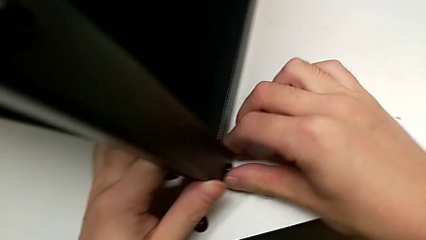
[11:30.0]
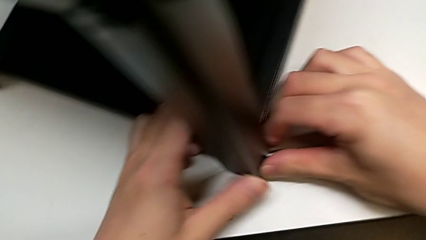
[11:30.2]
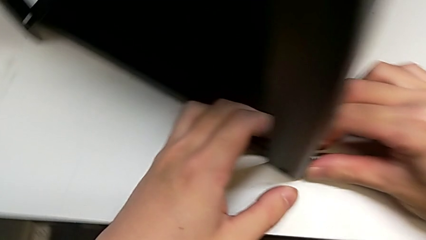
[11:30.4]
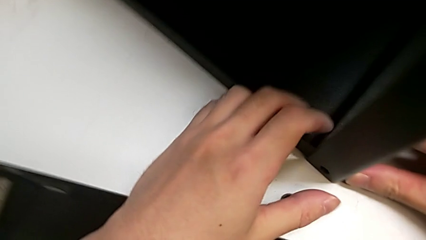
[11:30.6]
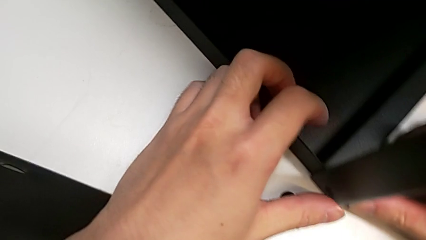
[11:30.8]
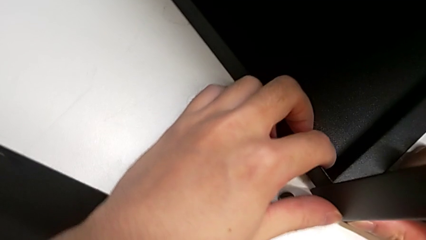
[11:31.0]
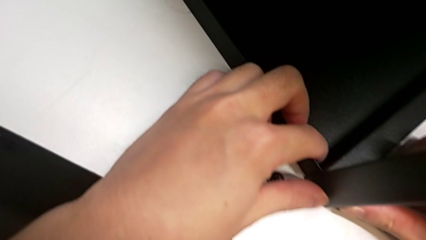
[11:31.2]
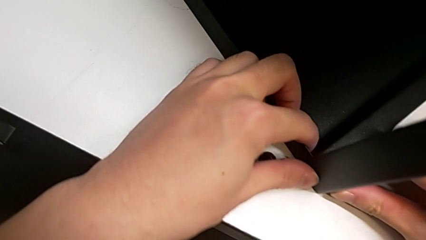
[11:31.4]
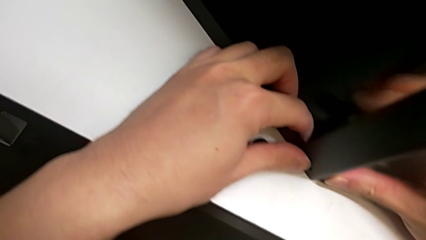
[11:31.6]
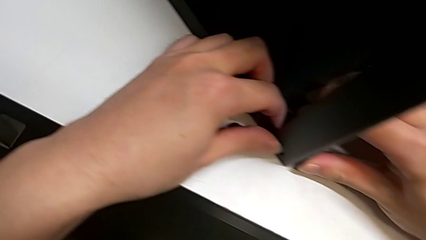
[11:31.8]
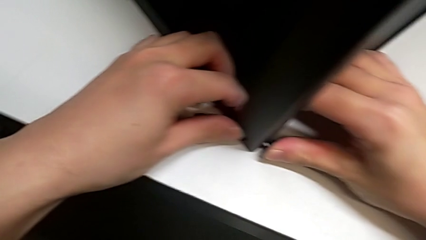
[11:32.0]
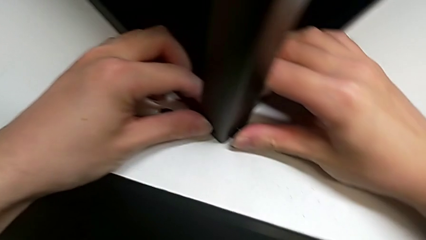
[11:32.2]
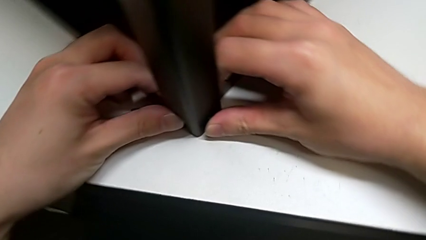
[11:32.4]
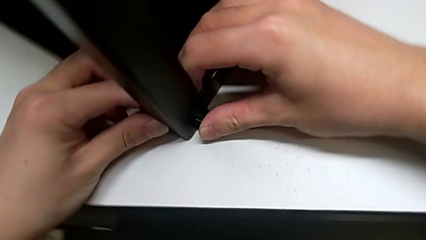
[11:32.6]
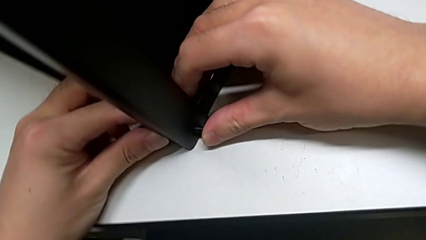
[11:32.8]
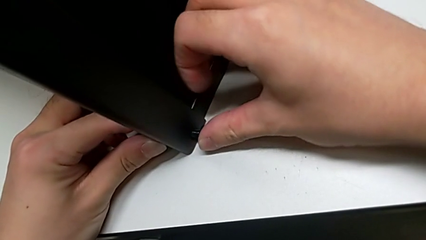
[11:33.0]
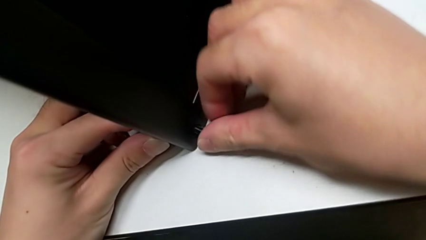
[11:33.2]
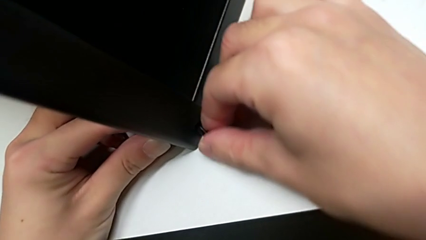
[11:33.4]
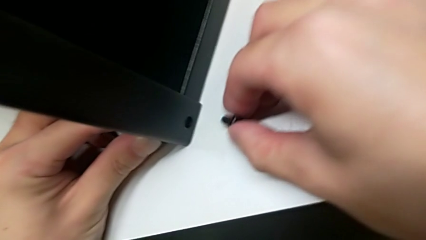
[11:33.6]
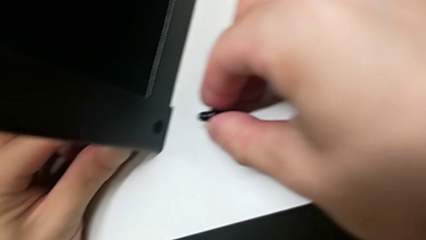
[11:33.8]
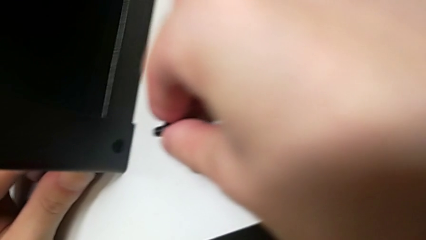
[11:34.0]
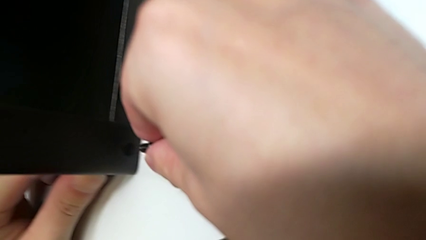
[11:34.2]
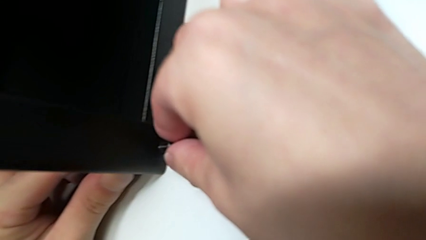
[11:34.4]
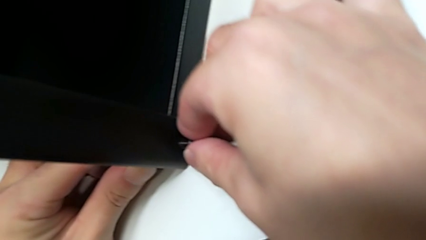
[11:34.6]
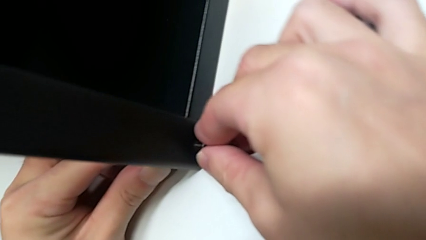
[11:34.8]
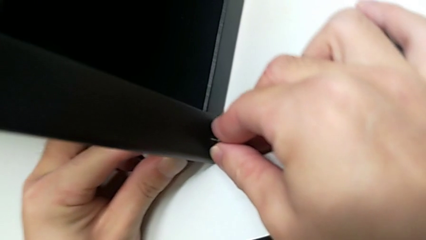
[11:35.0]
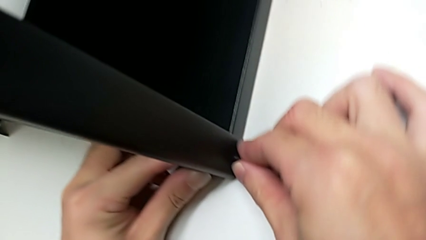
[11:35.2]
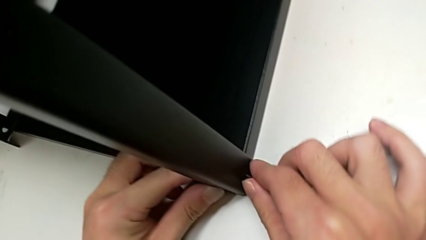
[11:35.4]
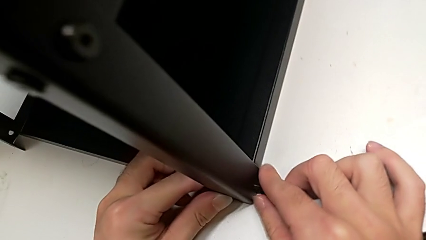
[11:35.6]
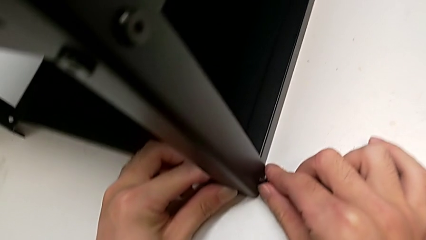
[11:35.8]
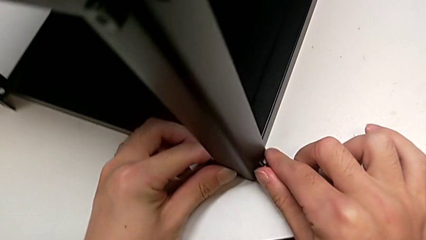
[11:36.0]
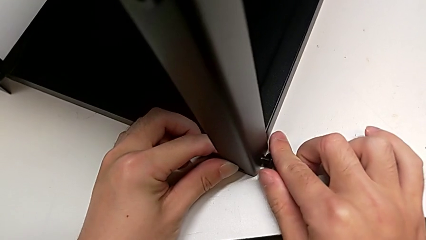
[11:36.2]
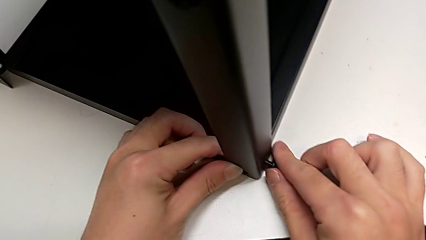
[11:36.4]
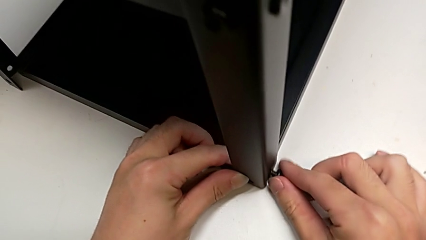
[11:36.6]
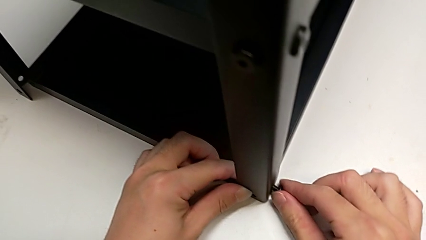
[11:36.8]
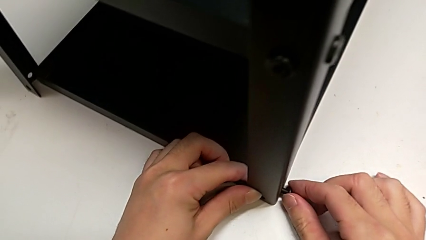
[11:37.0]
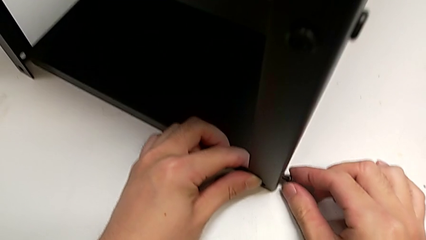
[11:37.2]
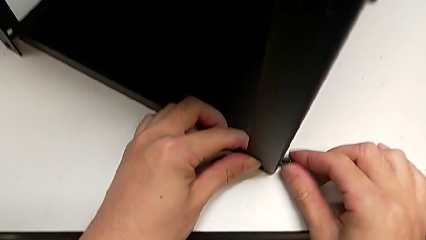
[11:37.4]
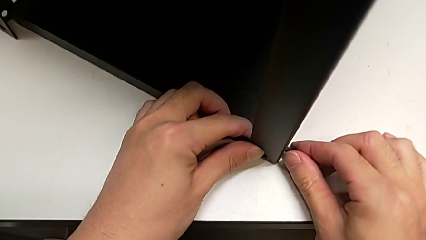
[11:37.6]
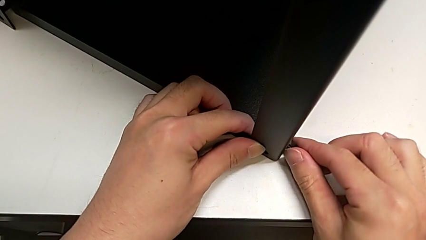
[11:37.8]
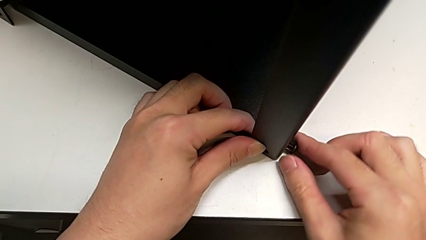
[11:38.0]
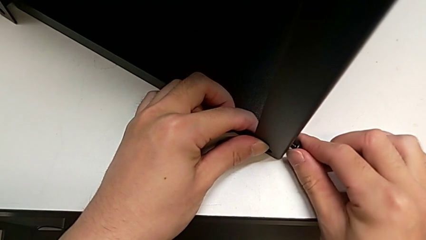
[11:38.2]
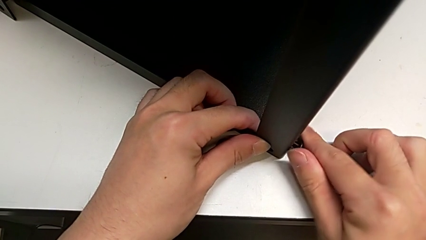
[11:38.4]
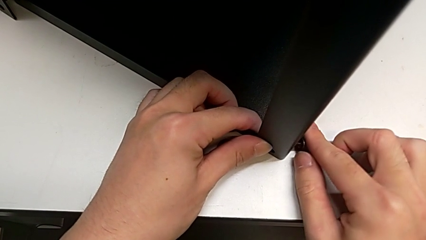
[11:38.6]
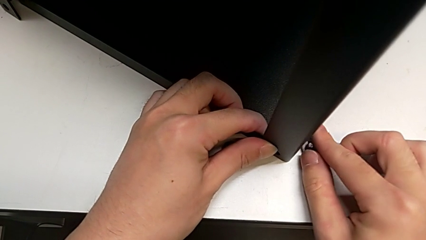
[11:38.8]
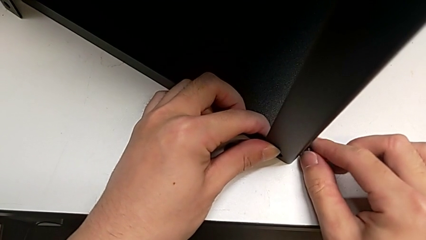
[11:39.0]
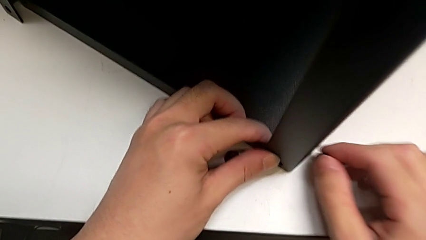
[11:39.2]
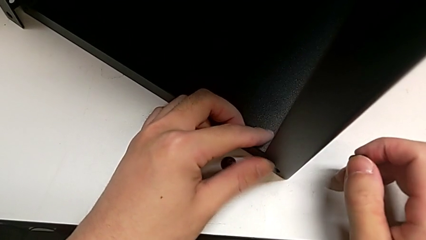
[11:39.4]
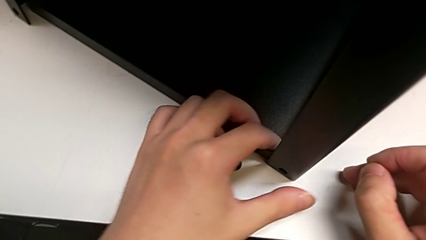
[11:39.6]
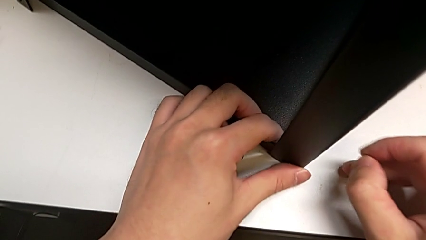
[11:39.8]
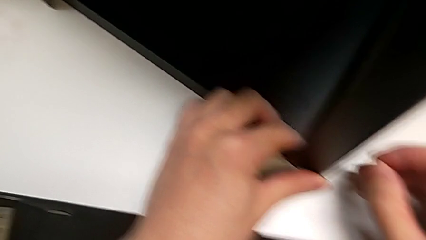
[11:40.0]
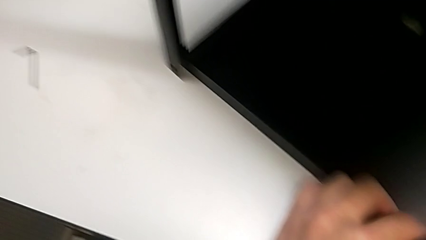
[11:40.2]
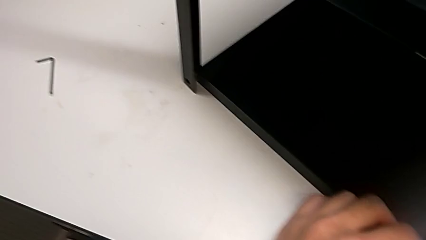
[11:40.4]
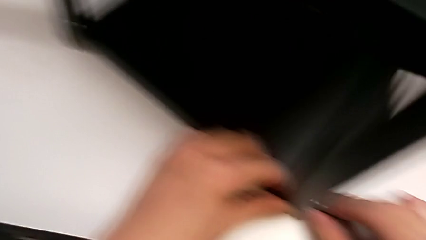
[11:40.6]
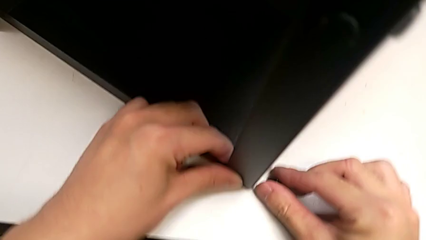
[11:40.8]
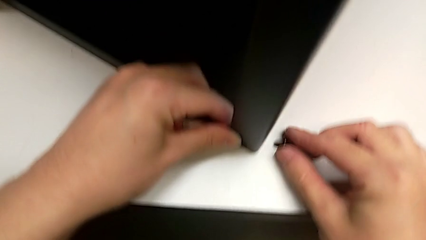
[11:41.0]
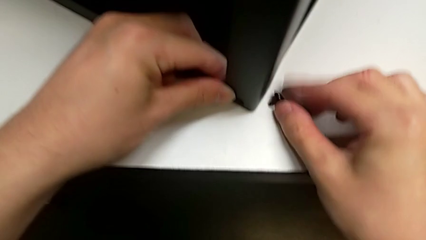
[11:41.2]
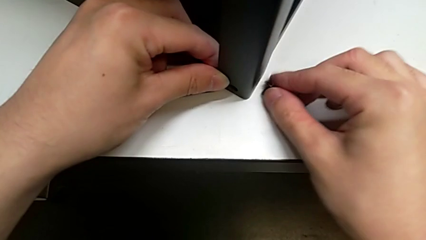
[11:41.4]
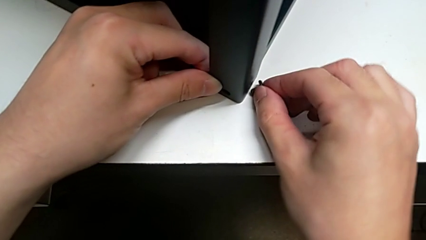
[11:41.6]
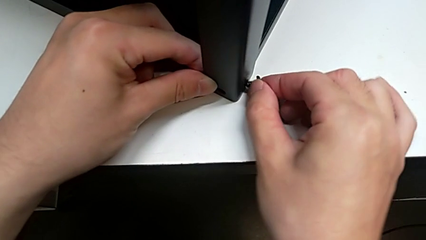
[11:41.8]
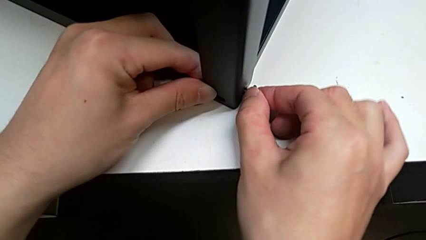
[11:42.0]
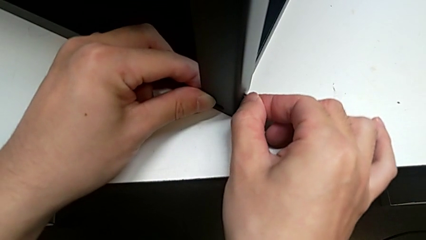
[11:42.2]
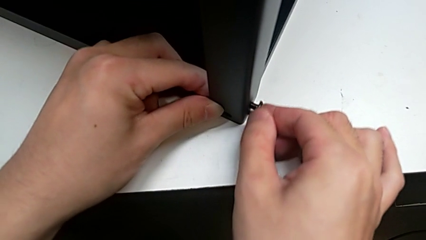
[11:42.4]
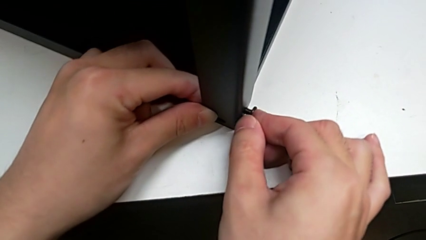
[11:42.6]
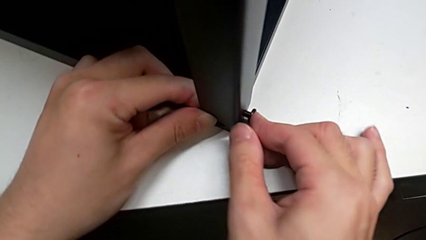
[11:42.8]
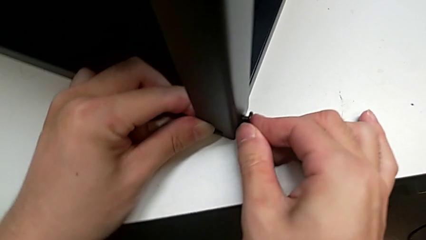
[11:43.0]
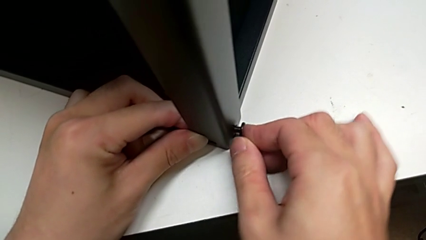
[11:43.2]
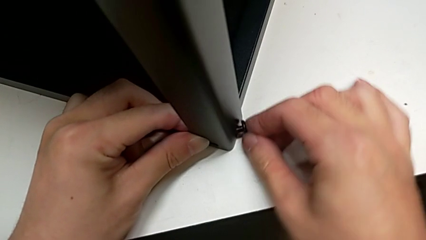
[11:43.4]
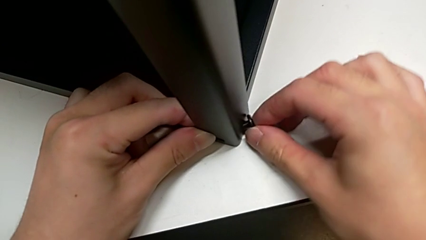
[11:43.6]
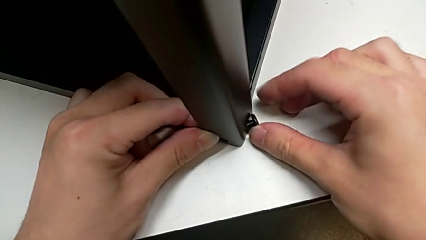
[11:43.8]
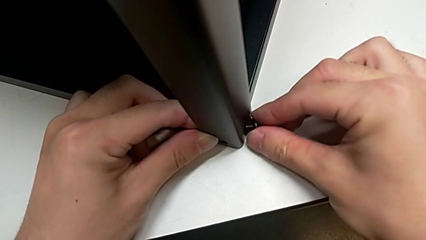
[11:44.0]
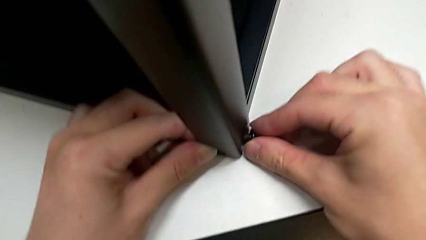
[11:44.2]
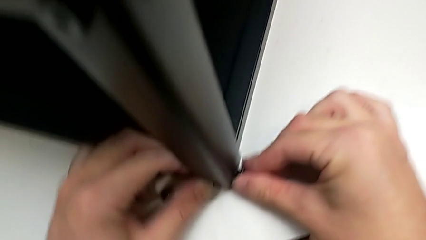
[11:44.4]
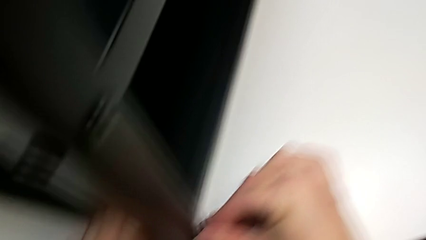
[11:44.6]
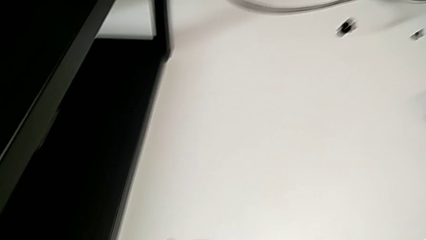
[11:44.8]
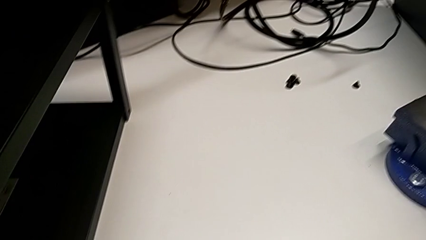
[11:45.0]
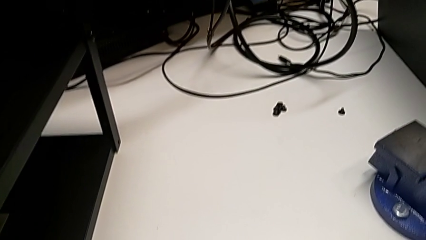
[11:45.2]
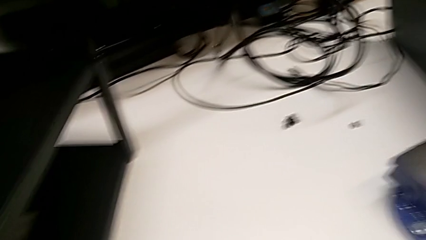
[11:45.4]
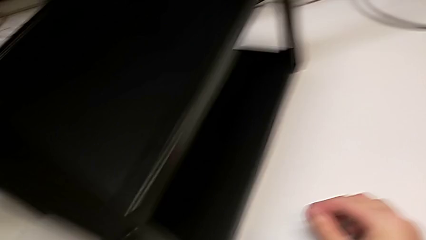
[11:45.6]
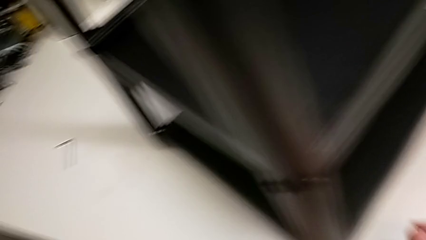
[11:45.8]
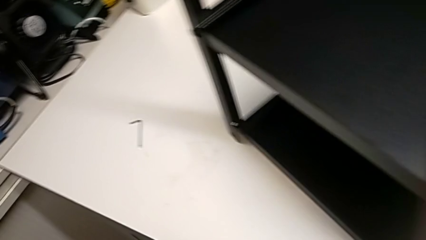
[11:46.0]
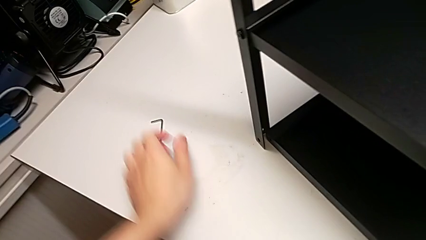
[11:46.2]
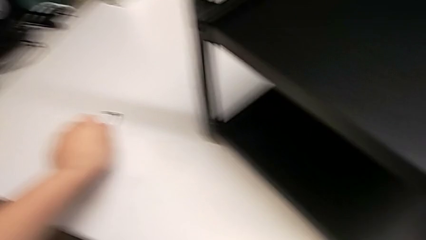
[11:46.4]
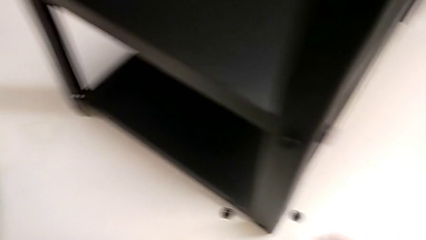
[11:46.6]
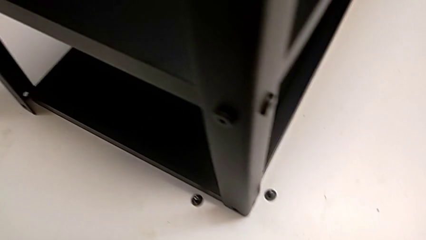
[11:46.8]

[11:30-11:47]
The camera wearer is screwing the top shelf into place. They insert the second hex socket head, pull it, insert it, screw the hex socket head, pull the second hex socket head, insert the hex socket head and grab the Allen wrench.
